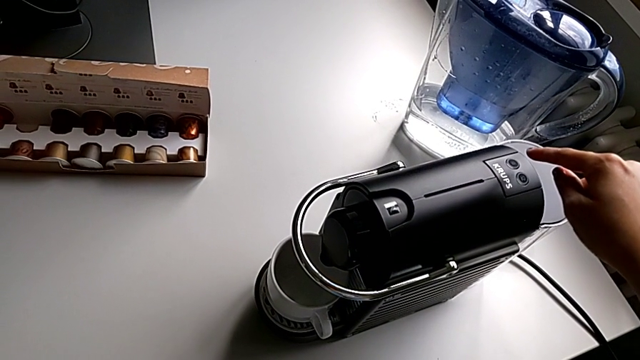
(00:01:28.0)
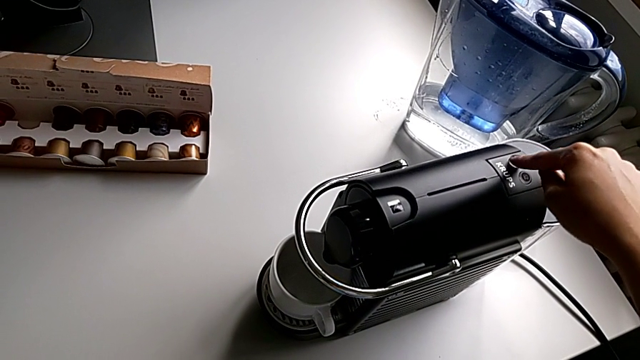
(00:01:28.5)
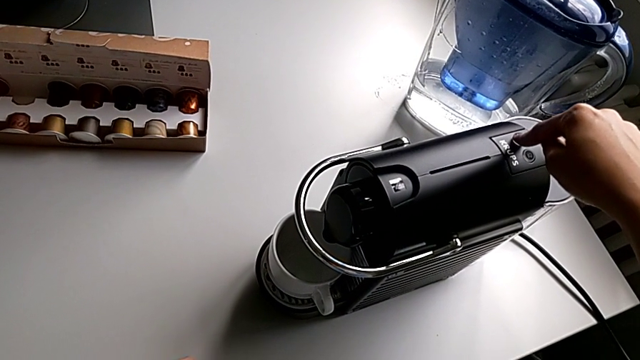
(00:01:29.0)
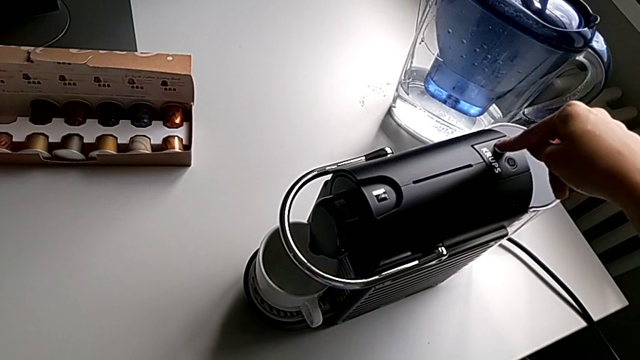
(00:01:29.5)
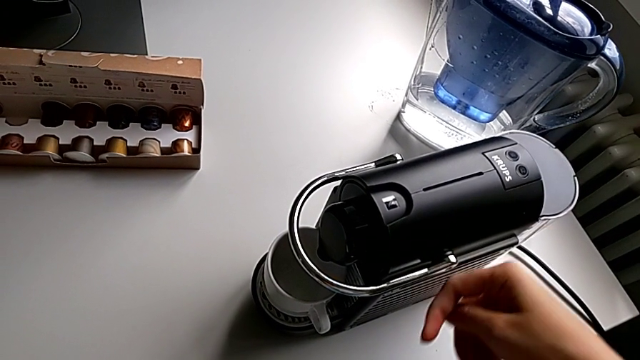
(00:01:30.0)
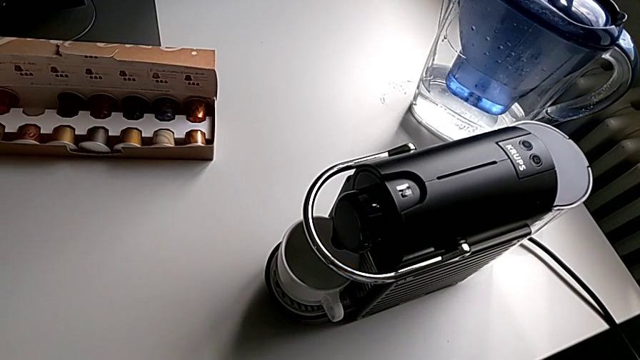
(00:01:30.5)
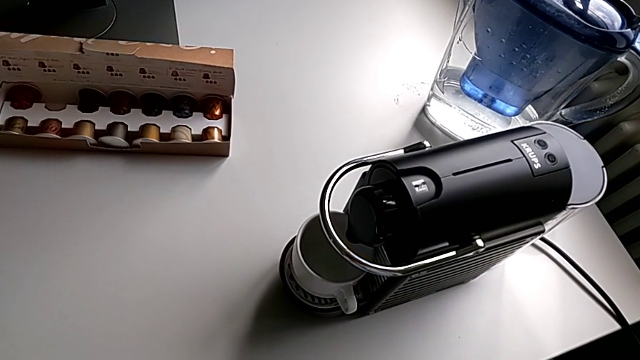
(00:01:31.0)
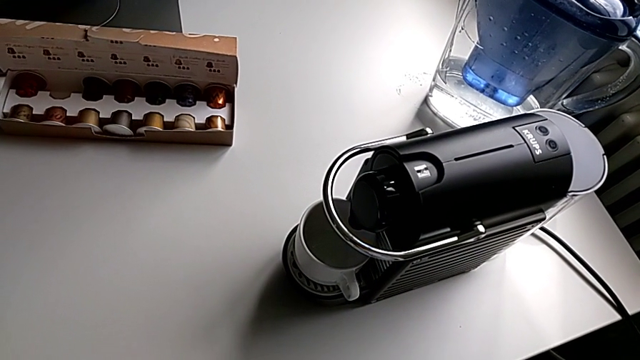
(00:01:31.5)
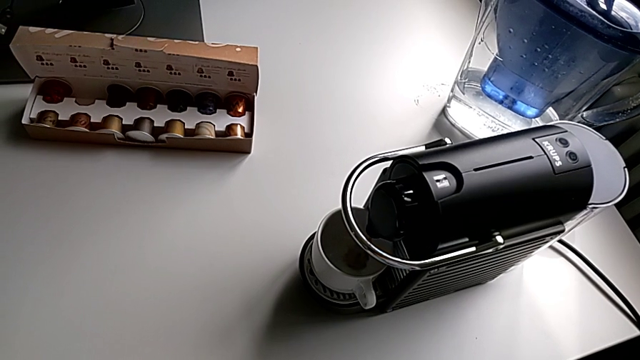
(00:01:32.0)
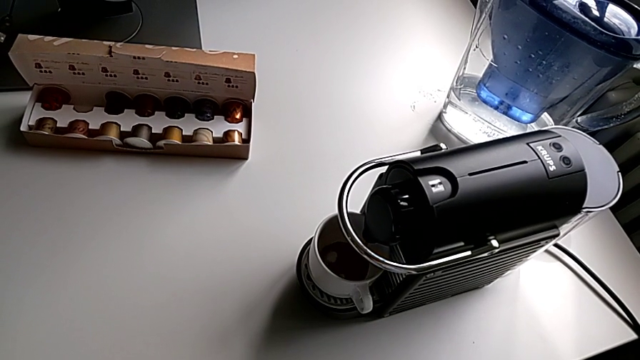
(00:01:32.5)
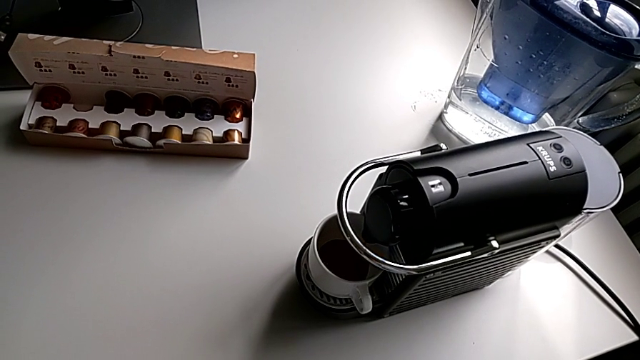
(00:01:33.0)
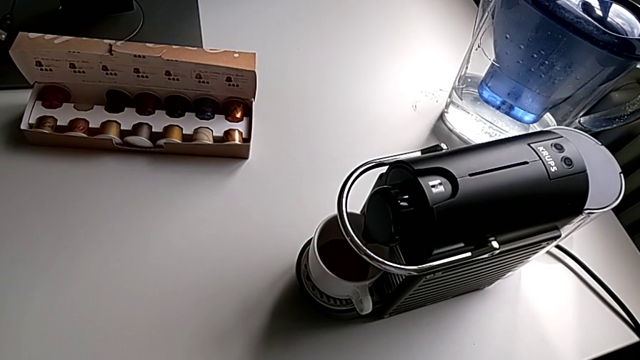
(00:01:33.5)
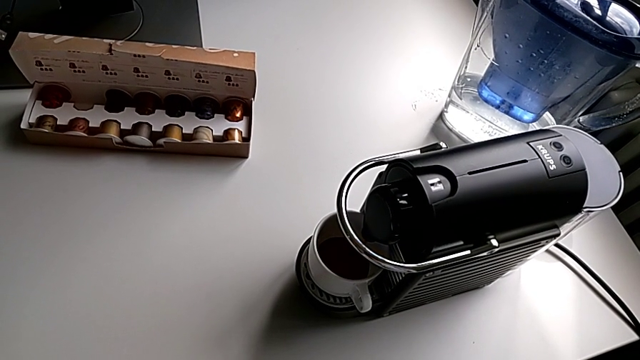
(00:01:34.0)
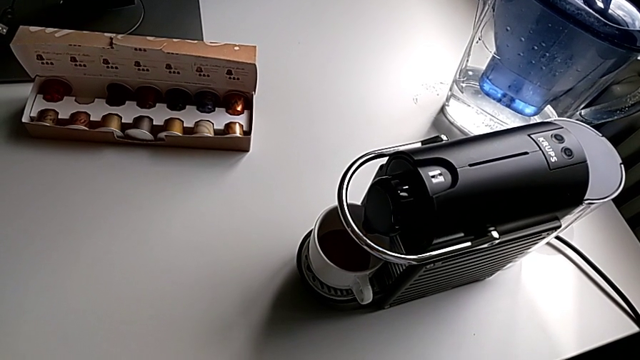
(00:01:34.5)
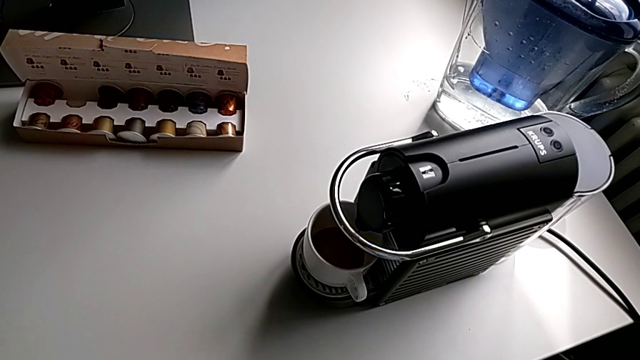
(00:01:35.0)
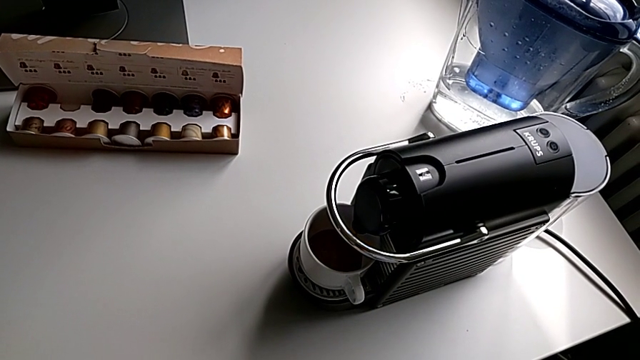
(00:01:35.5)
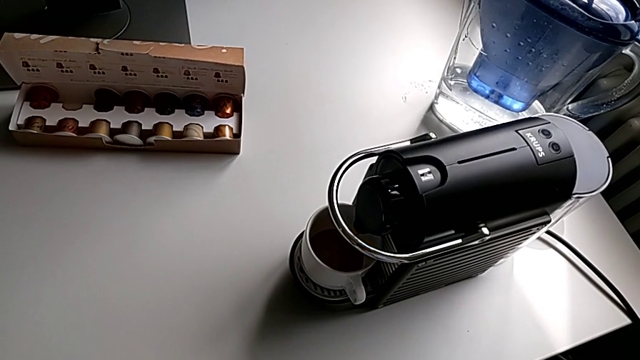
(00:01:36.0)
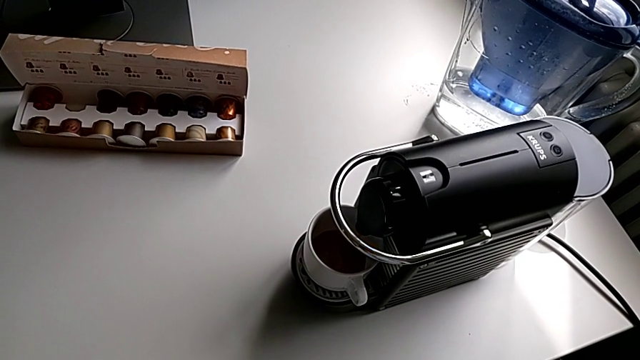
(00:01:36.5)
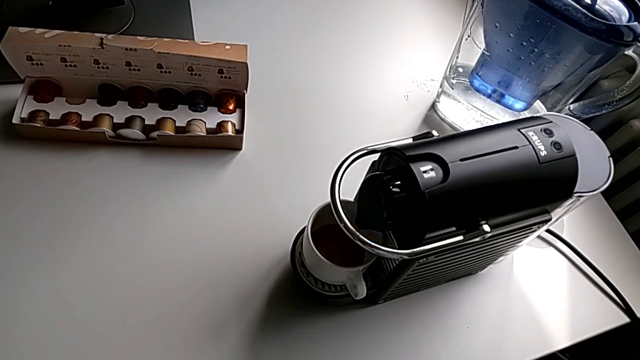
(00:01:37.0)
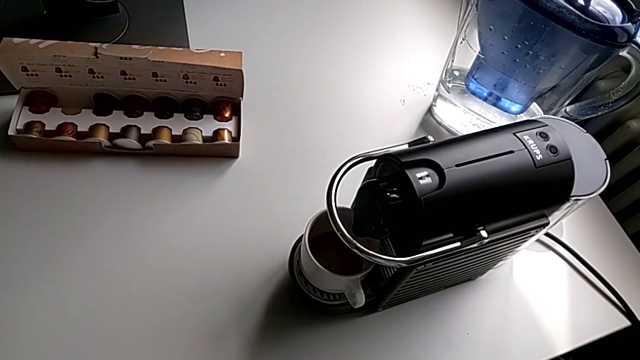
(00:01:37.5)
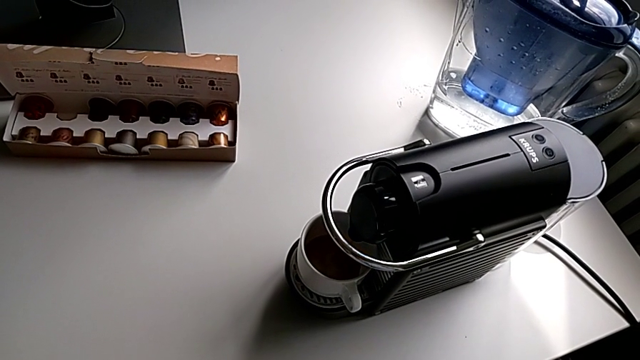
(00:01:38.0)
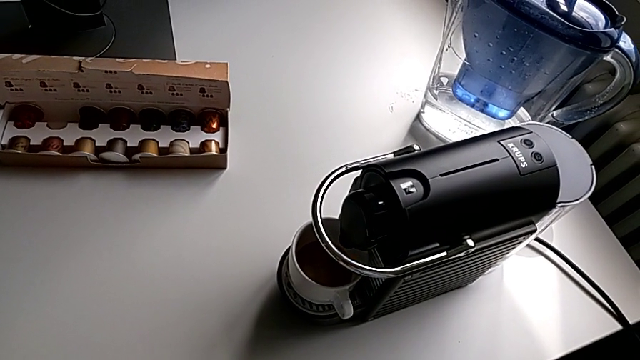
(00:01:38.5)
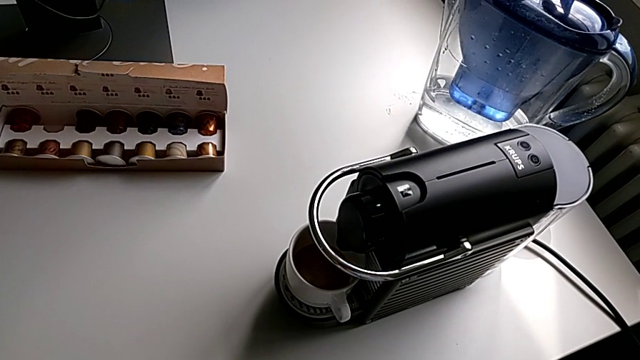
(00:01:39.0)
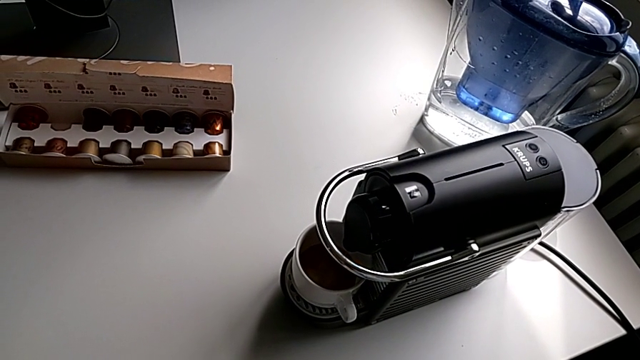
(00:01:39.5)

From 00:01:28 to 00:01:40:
The camera wearer is making a cup of coffee. They press the button.

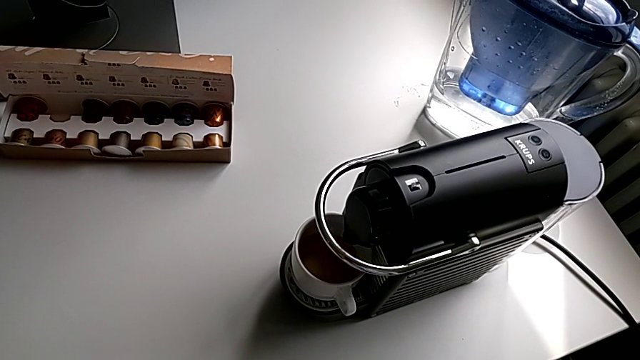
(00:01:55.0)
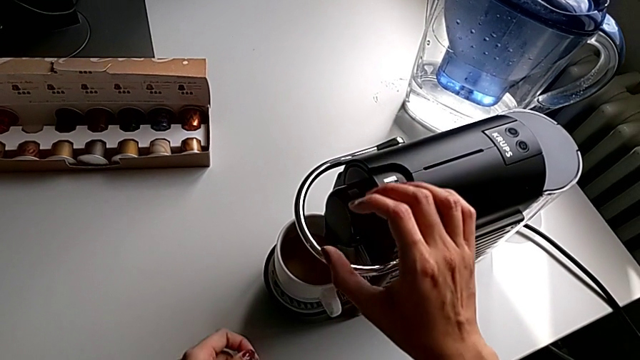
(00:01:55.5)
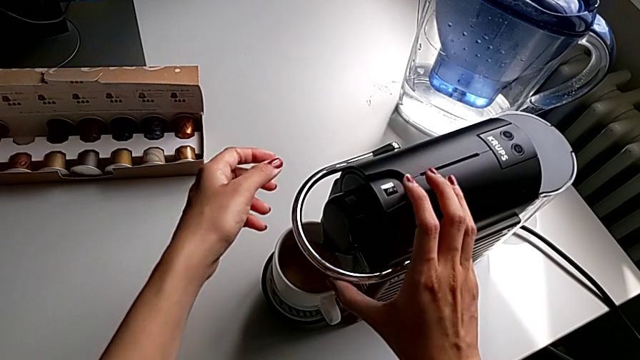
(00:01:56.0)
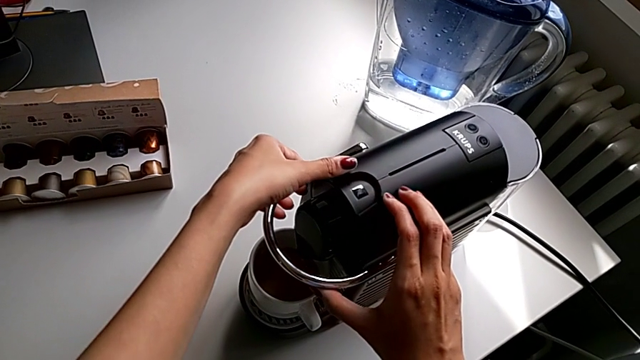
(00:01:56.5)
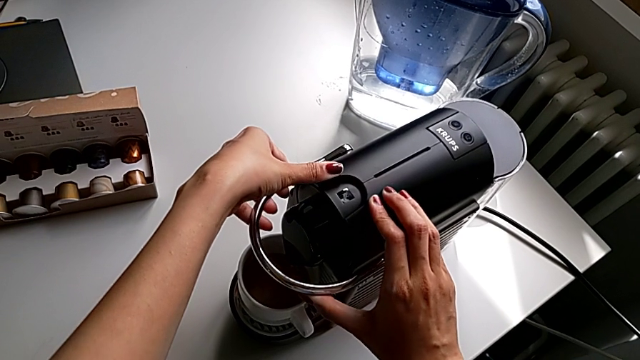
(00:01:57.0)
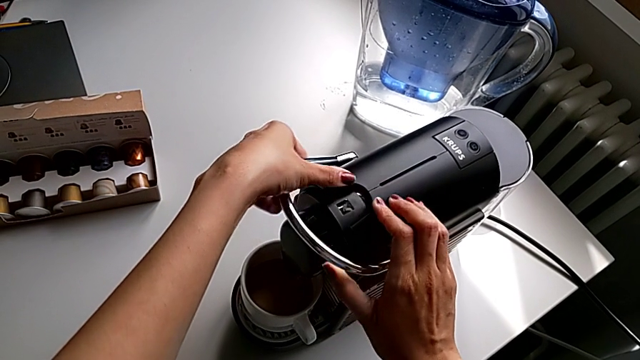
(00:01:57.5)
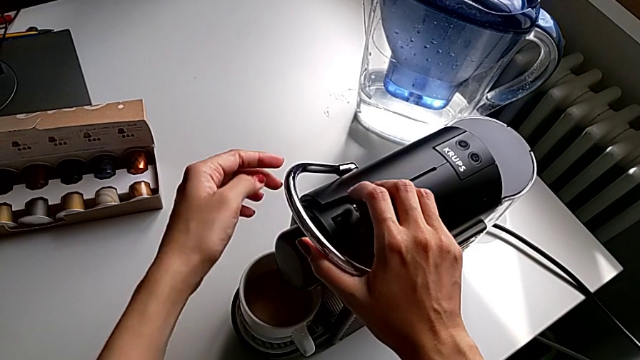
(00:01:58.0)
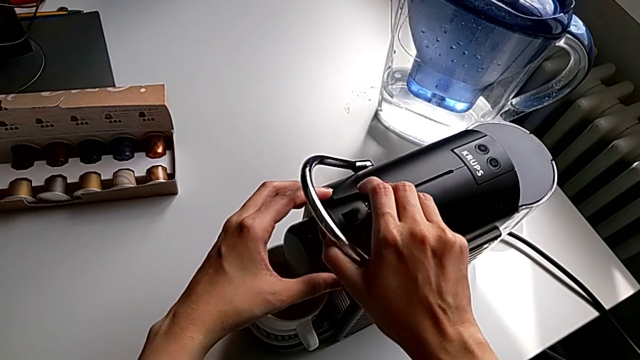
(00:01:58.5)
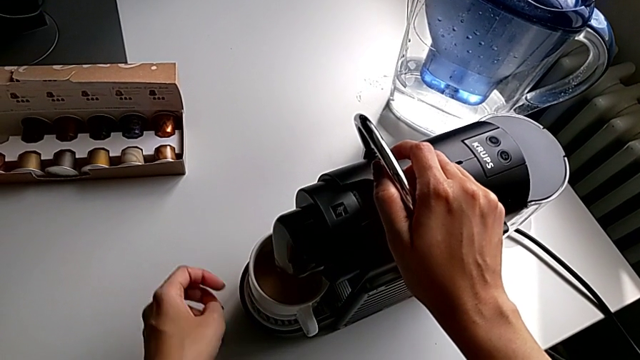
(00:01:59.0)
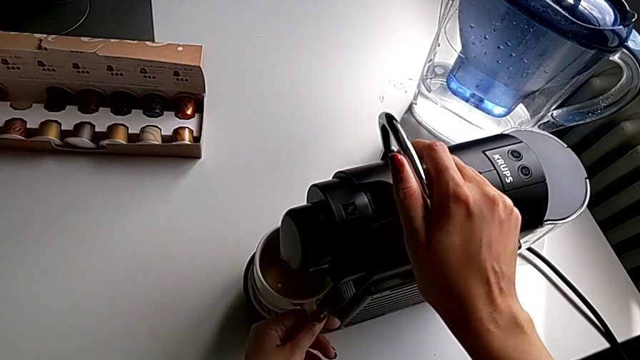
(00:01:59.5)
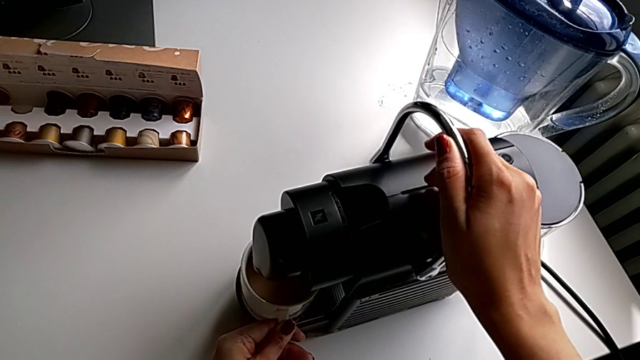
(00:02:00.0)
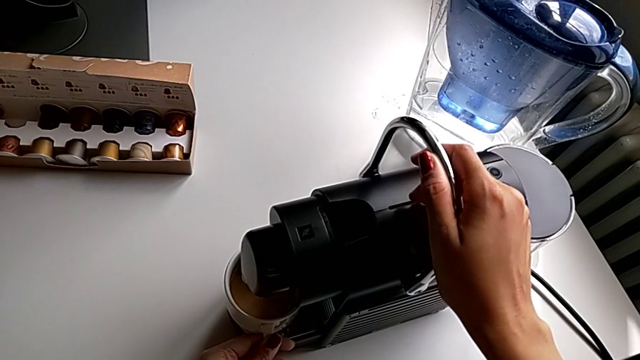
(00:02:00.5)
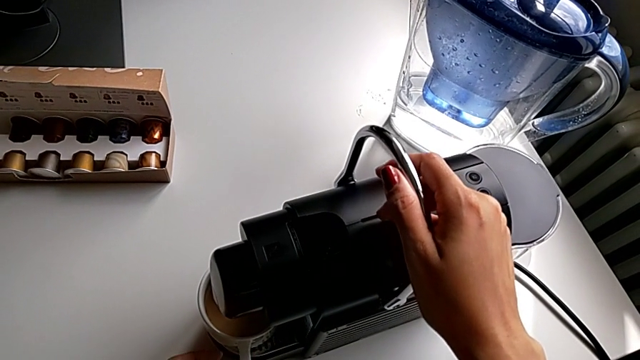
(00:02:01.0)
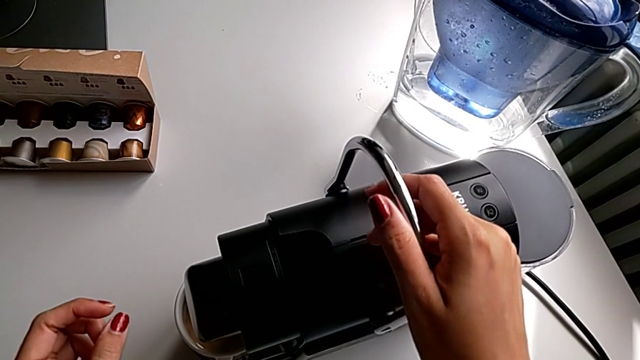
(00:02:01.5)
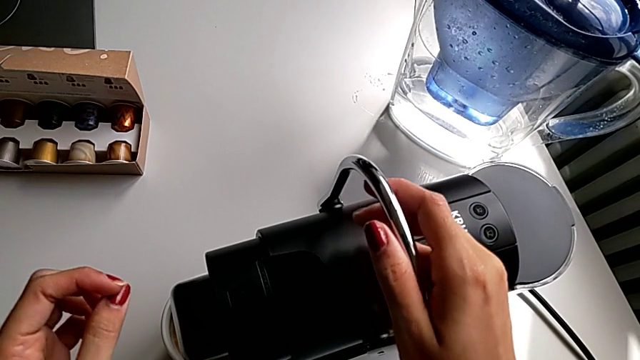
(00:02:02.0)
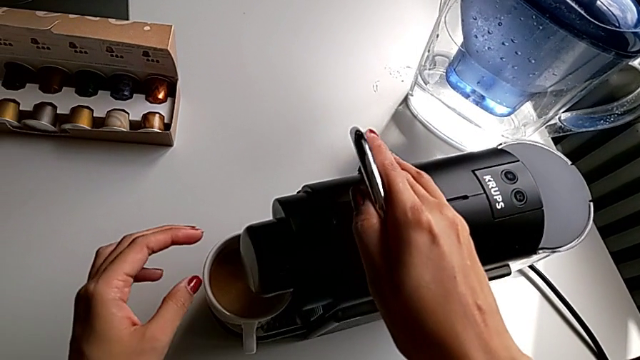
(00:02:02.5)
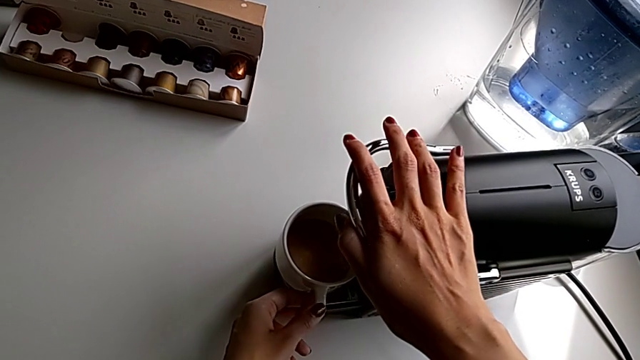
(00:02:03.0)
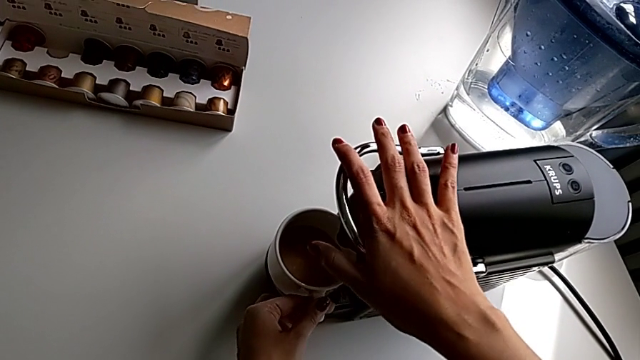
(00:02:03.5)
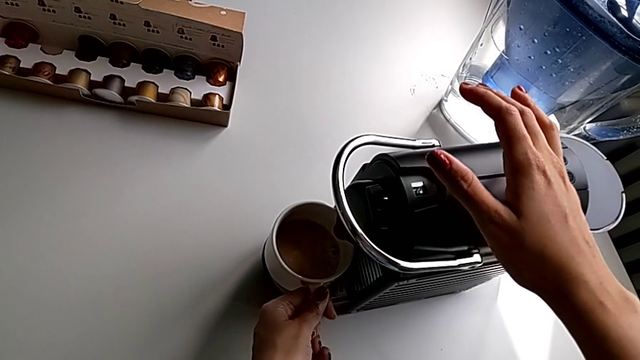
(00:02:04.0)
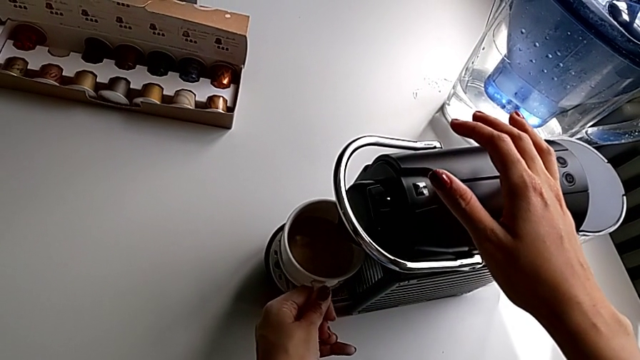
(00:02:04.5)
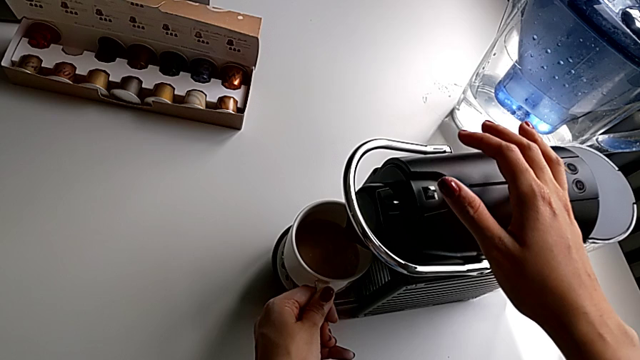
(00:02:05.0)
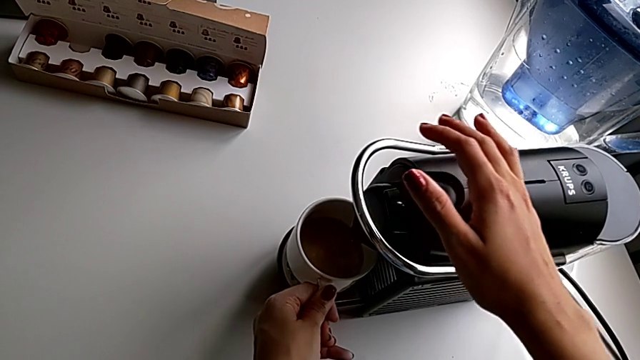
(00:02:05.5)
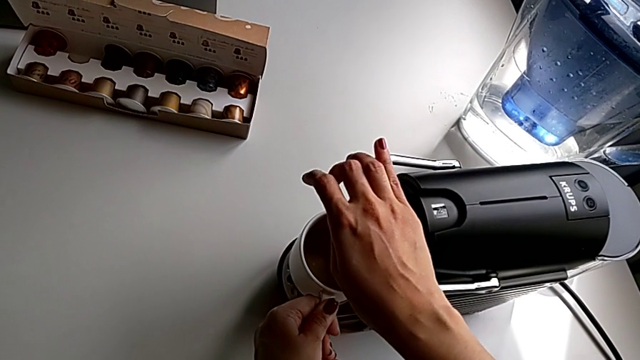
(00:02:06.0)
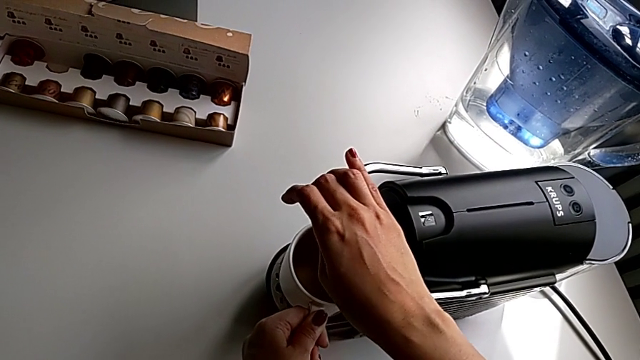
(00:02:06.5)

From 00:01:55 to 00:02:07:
The camera wearer is emptying the capsule container. They grab the lever, pull it, touch the cup, pull the lever and begin to withdraw the cup.
